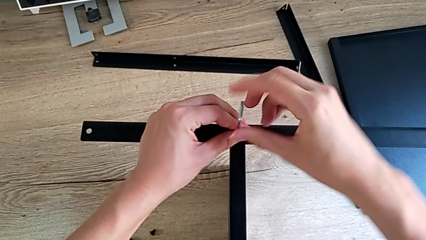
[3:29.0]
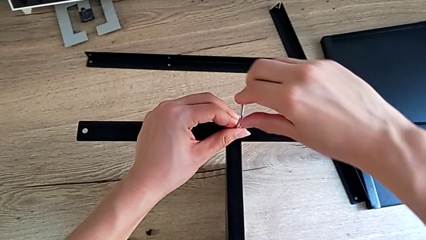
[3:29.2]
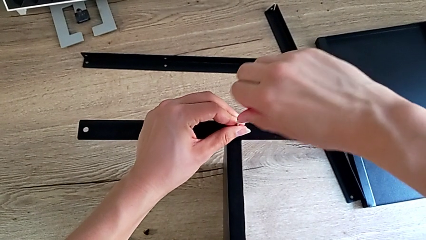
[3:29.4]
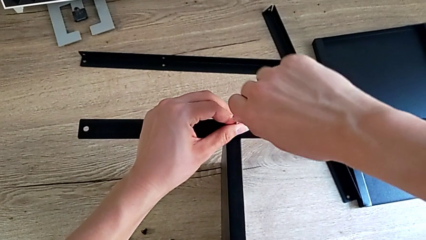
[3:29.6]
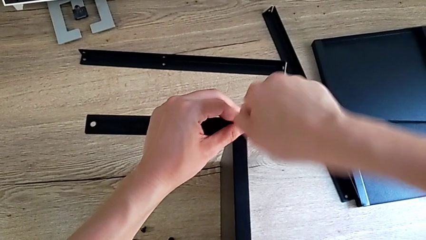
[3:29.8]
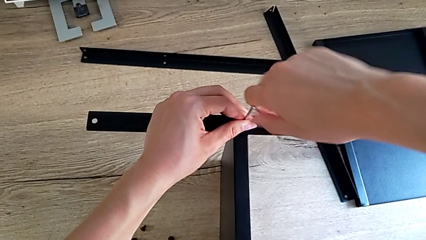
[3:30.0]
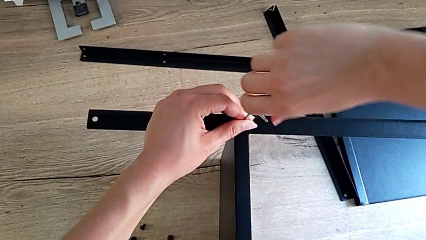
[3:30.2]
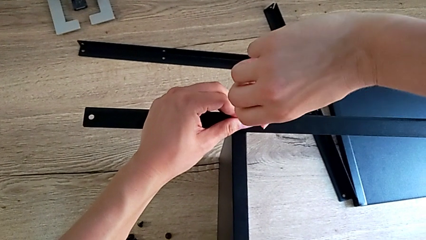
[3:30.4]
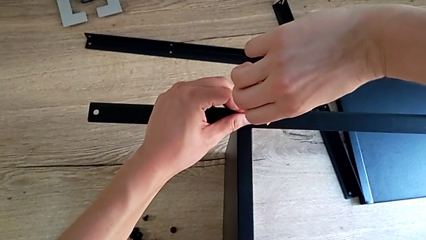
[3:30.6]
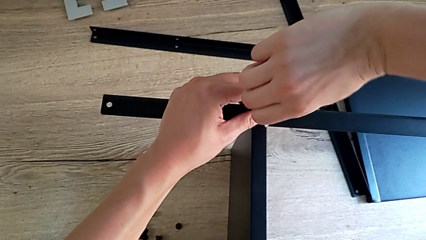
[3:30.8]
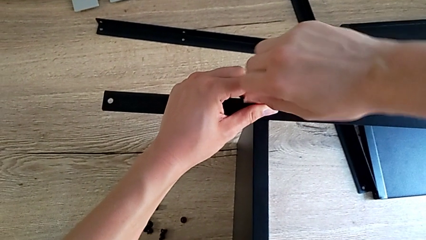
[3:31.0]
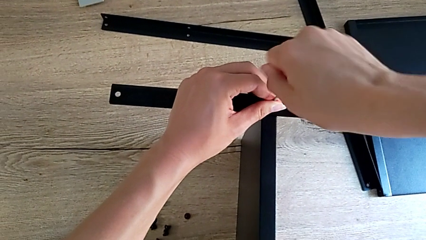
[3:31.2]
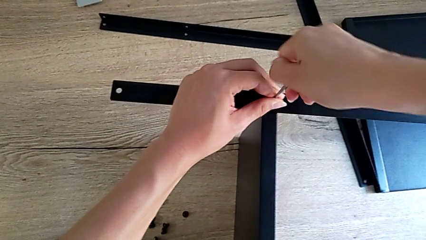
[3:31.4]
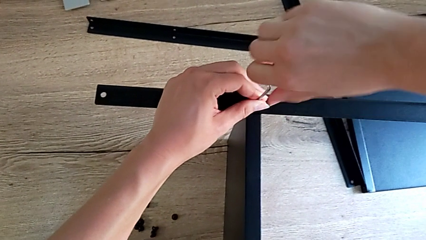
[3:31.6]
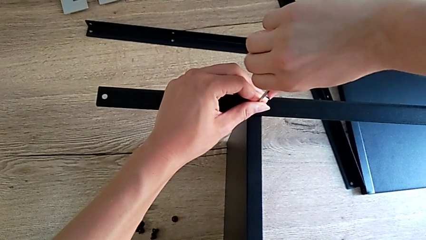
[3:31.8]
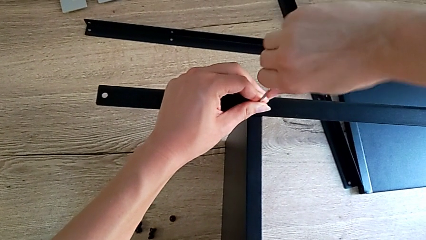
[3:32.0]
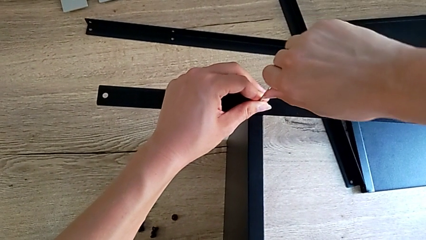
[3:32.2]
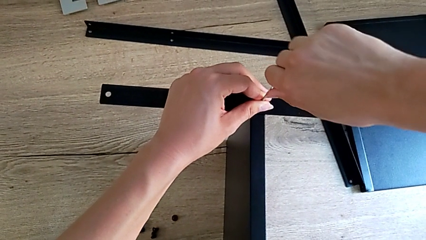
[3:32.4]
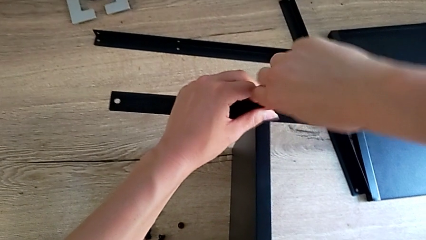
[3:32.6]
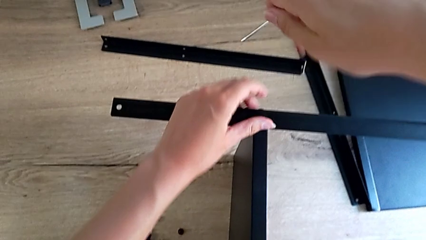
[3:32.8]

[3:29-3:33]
The camera wearer is assembling the second leg onto the shelf. They keep screwing the small hex socket head.

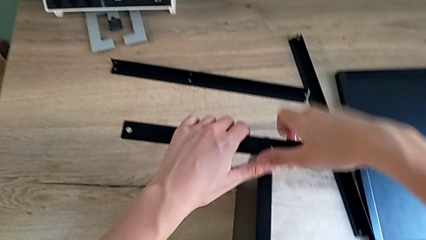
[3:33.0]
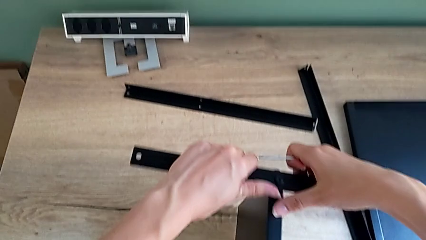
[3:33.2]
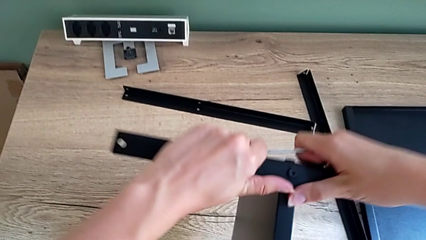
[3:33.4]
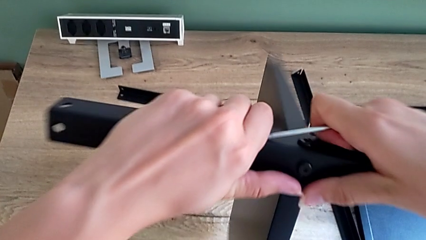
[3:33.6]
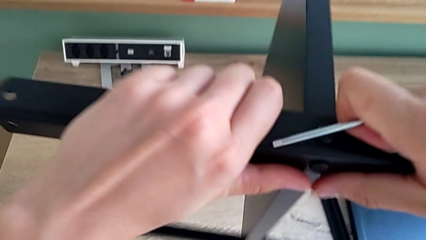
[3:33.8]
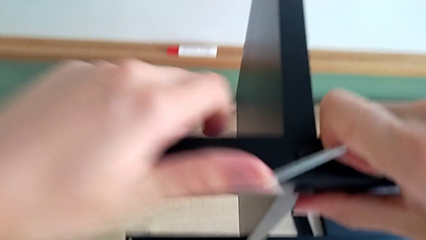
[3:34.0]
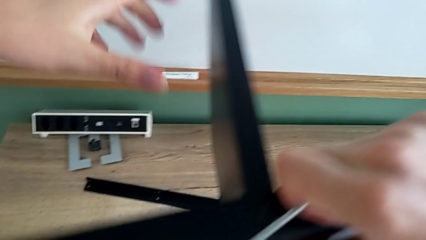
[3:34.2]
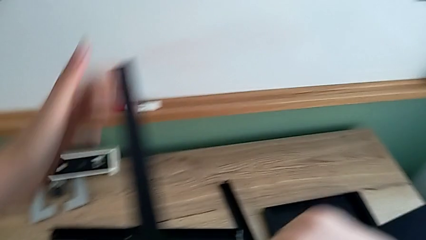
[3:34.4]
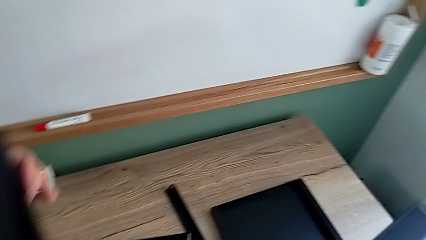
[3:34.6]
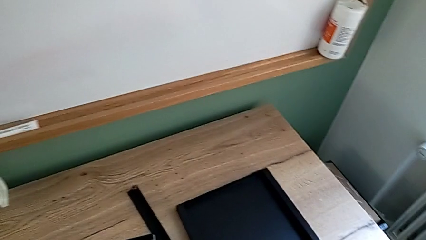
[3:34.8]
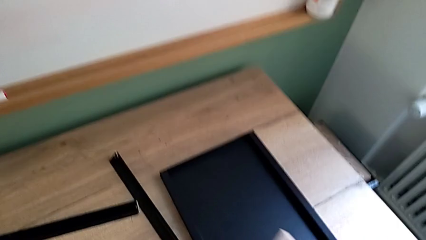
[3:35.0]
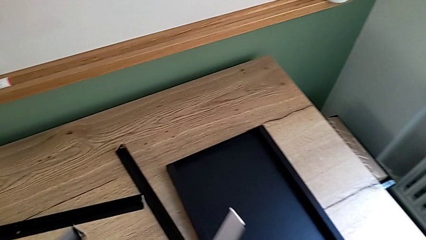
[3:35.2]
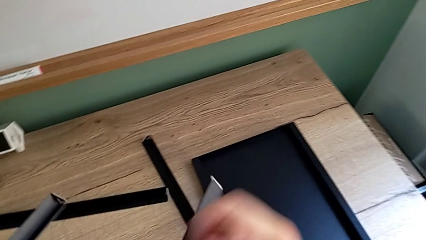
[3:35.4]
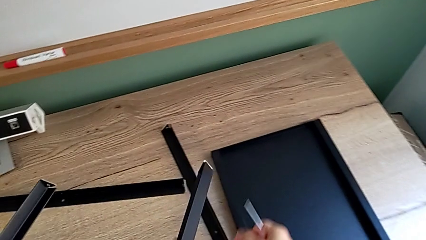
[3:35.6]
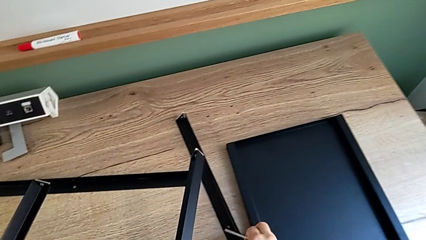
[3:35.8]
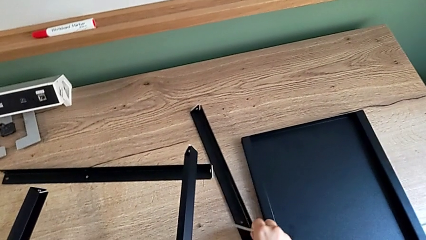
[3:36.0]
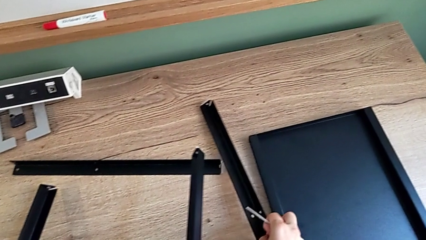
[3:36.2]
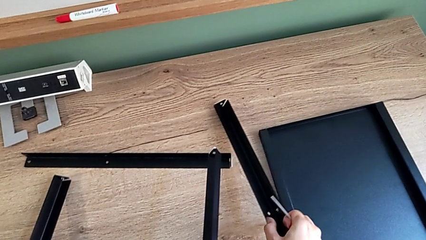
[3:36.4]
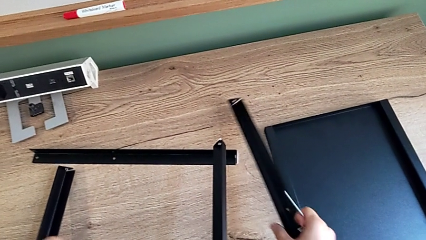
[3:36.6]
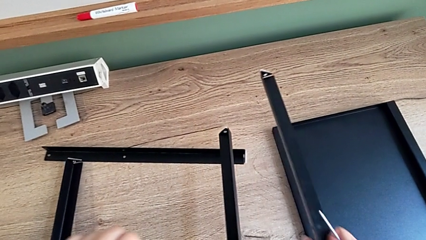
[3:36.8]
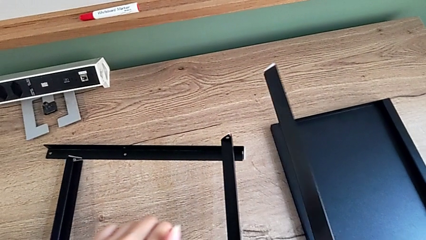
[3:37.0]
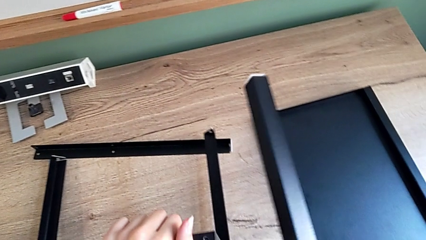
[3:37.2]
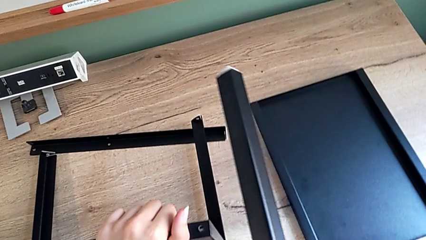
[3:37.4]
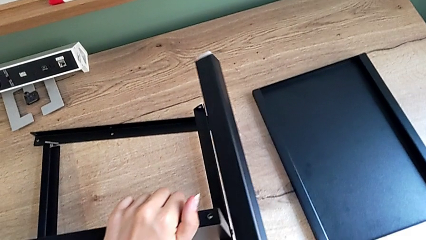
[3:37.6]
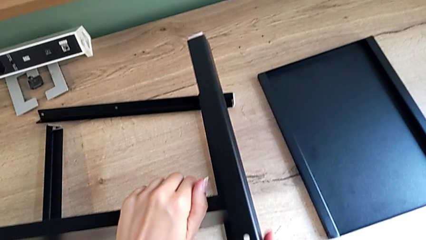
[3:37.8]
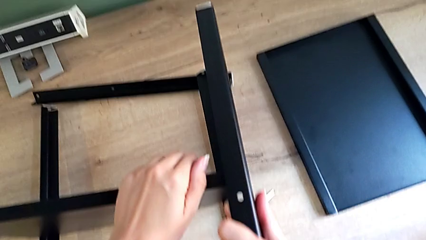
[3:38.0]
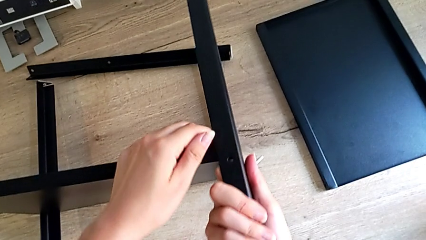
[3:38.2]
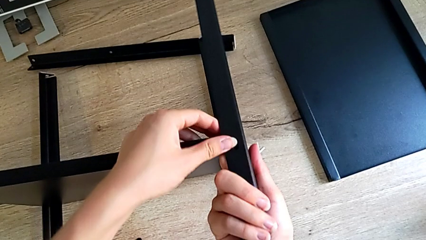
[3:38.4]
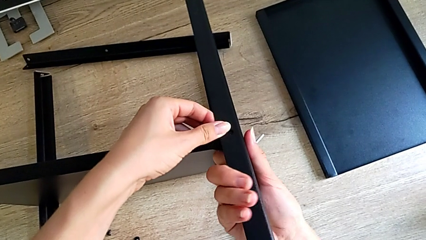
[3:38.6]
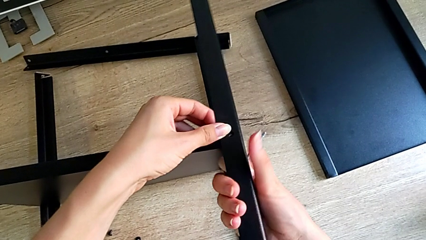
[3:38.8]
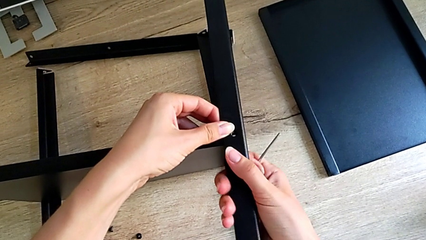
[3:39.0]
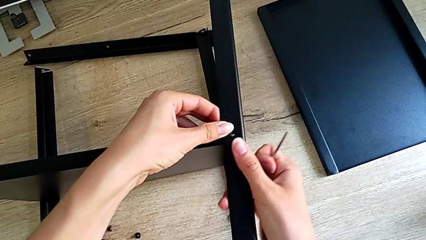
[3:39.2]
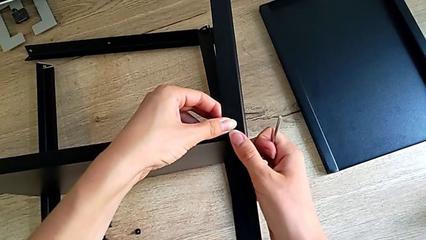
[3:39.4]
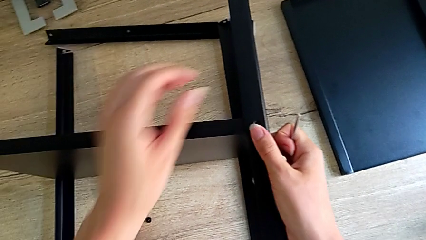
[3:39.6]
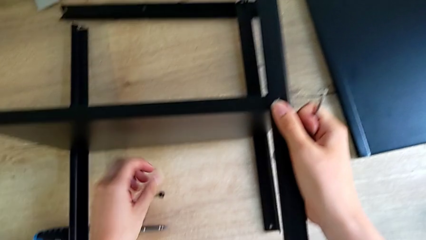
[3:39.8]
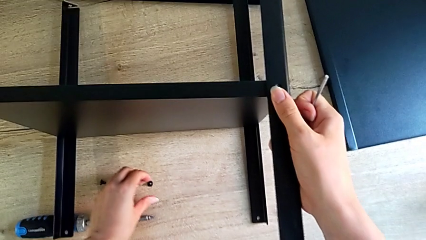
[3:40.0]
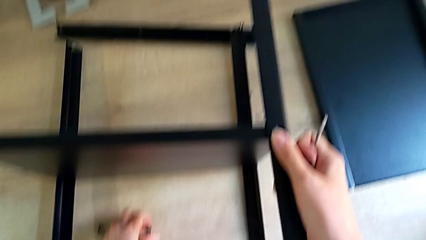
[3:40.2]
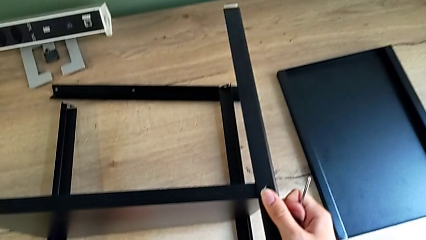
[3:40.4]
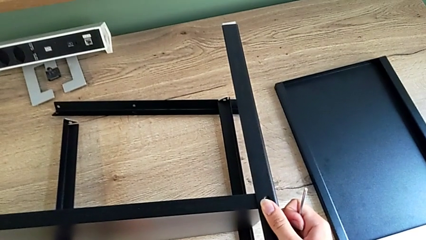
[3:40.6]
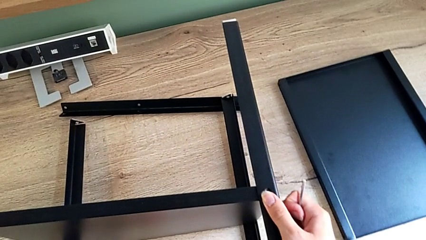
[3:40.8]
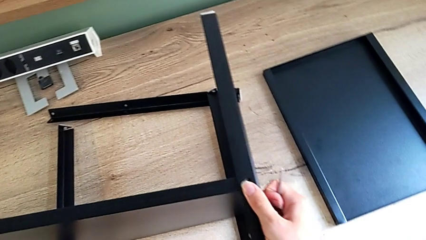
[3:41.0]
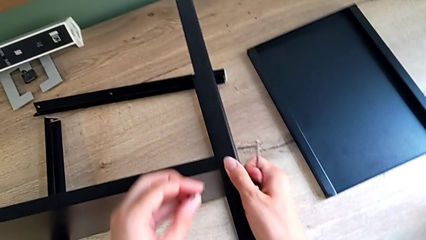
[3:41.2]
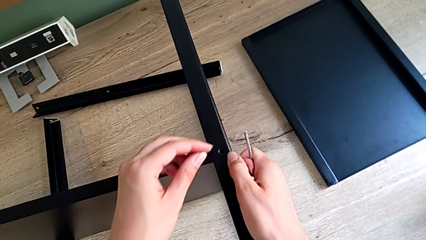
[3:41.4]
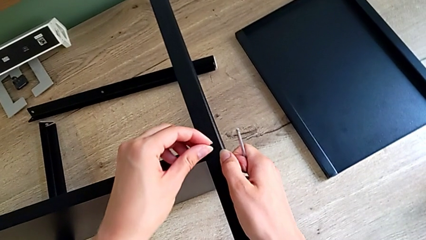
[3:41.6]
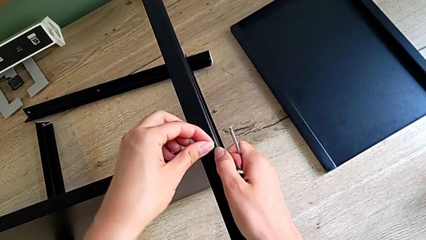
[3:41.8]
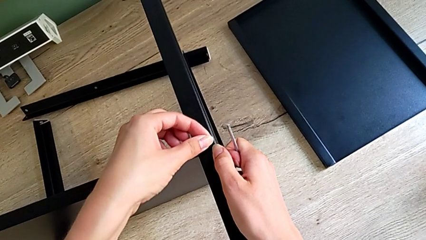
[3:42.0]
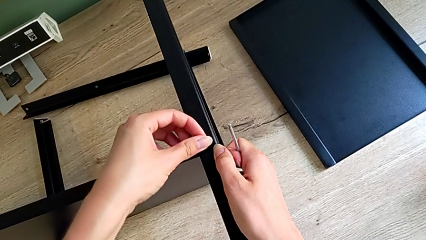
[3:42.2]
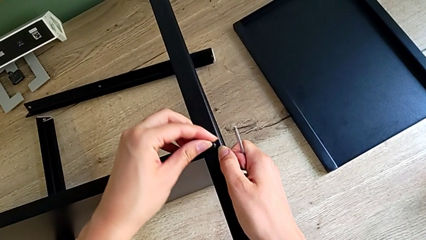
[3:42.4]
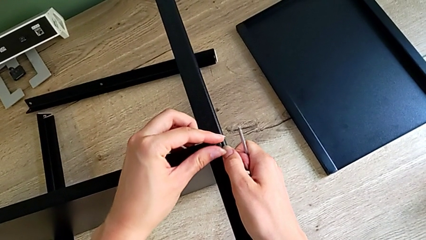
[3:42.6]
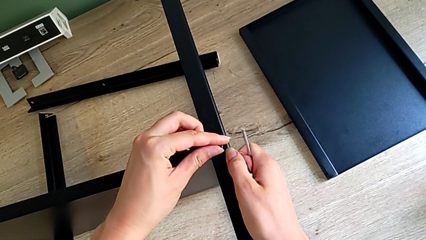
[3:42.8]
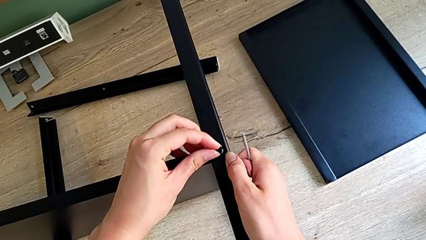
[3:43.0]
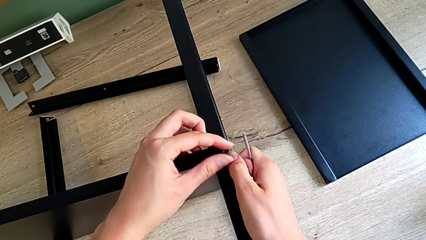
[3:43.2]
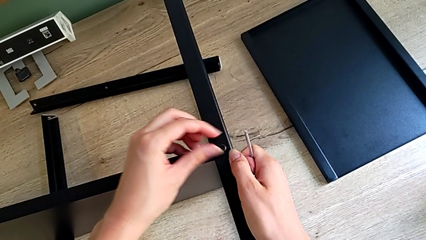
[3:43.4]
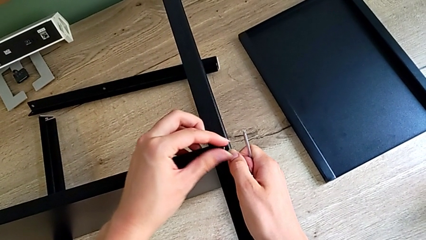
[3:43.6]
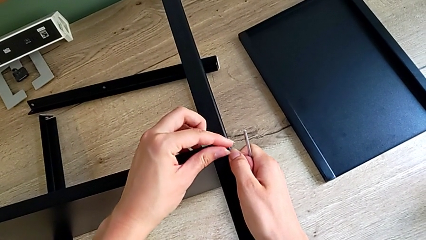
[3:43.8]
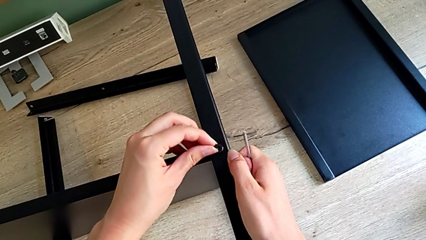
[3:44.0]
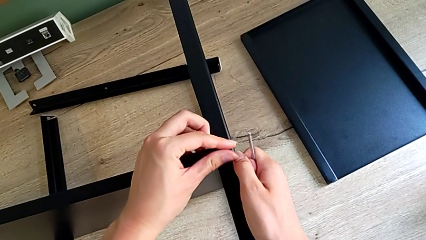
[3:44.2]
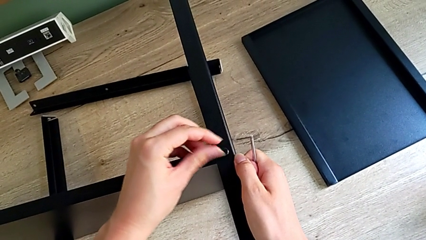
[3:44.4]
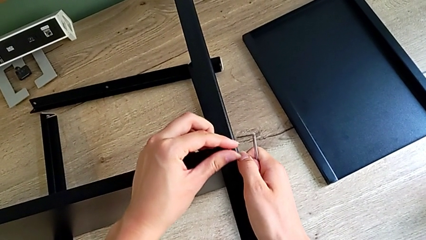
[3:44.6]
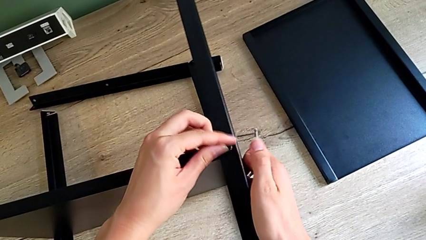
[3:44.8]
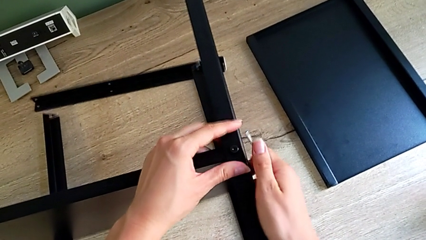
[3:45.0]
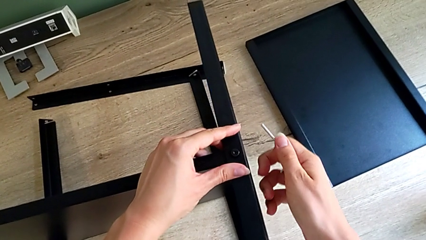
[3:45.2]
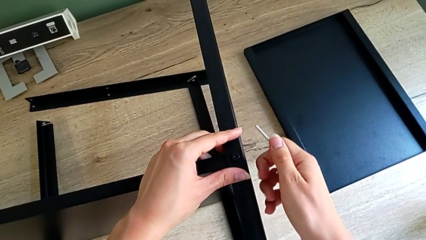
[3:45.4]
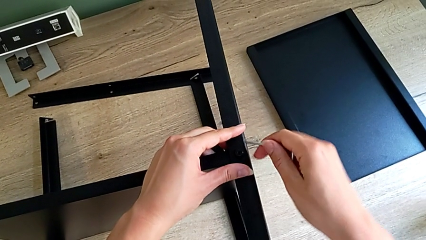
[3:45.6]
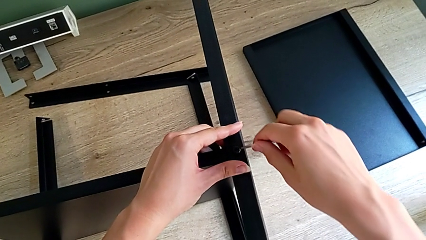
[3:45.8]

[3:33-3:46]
The camera wearer is assembling the third leg onto the shelf. They grab the third leg, align the black leg, grab the small hex socket head and insert the little hex socket head.
